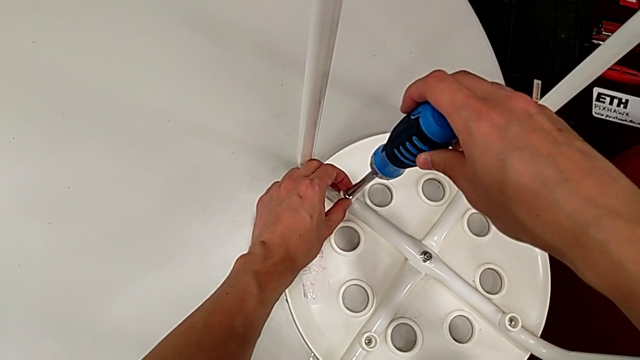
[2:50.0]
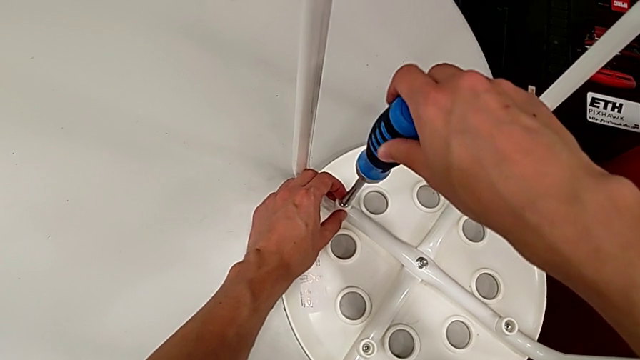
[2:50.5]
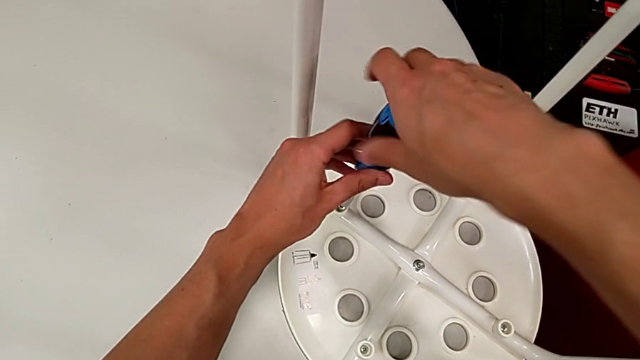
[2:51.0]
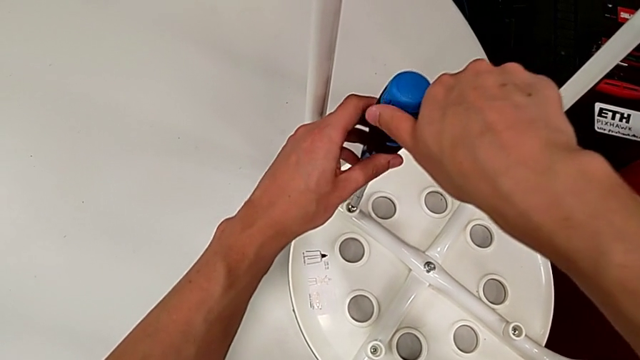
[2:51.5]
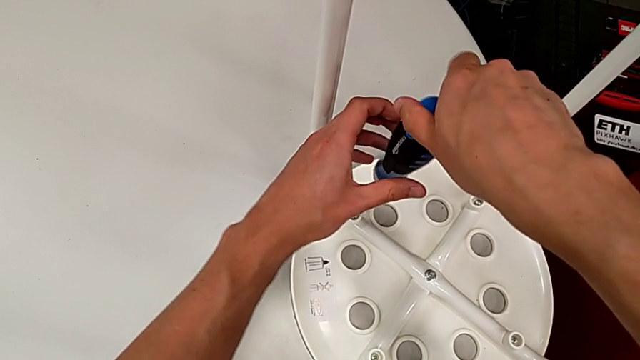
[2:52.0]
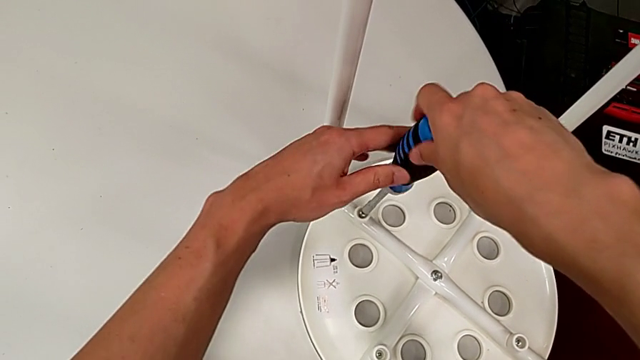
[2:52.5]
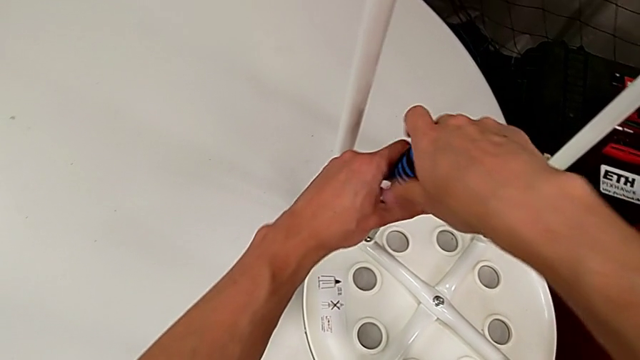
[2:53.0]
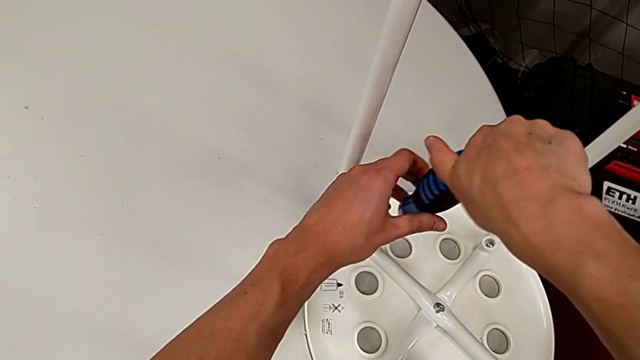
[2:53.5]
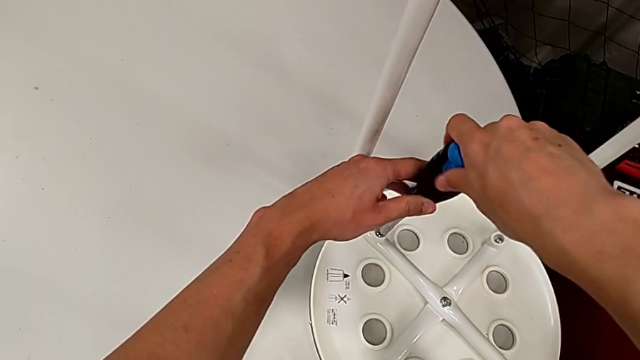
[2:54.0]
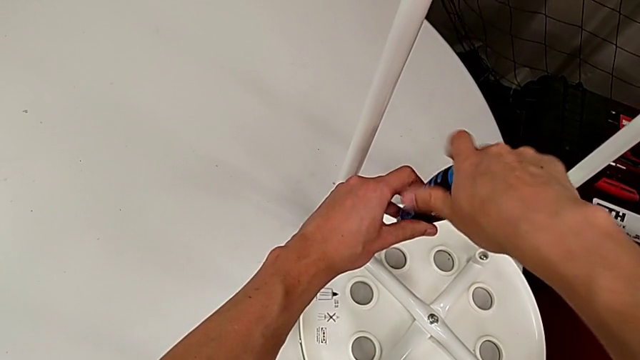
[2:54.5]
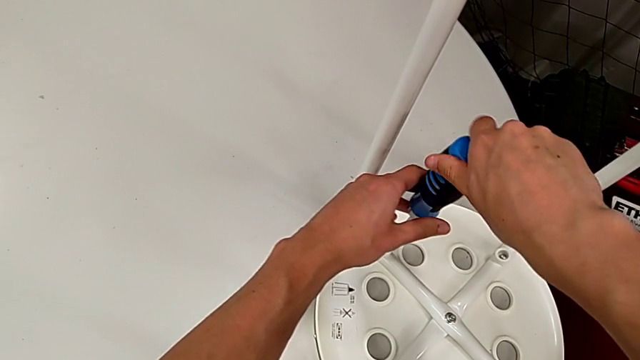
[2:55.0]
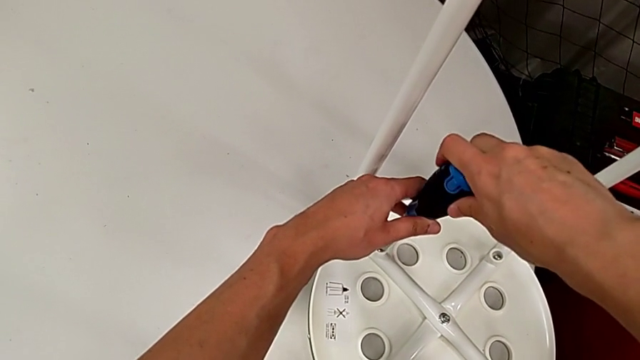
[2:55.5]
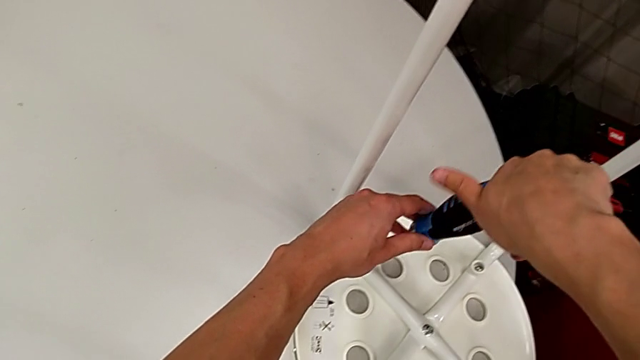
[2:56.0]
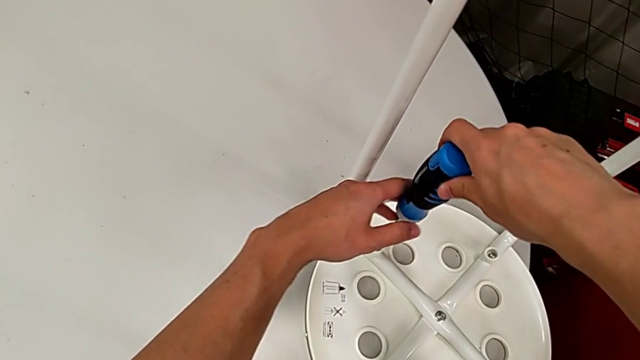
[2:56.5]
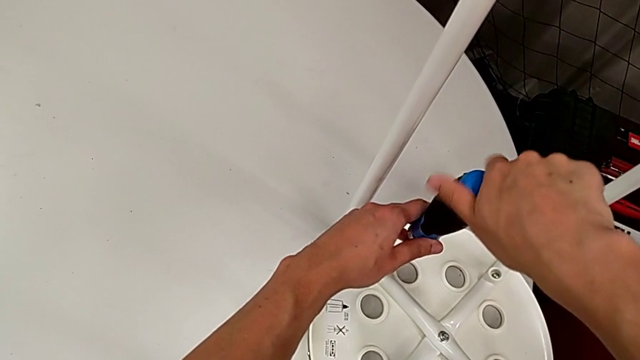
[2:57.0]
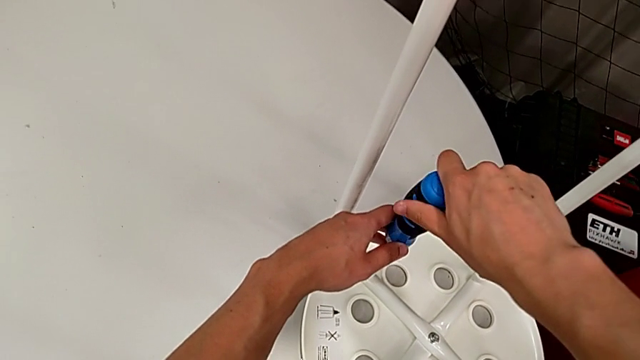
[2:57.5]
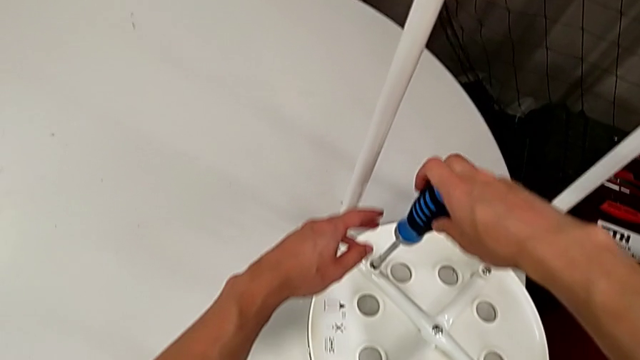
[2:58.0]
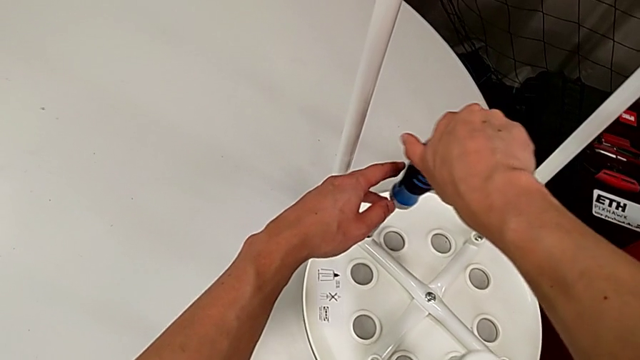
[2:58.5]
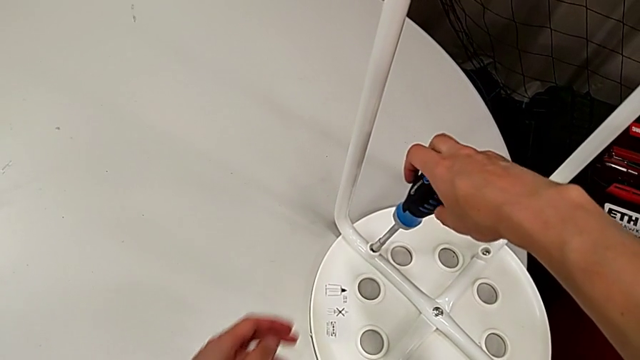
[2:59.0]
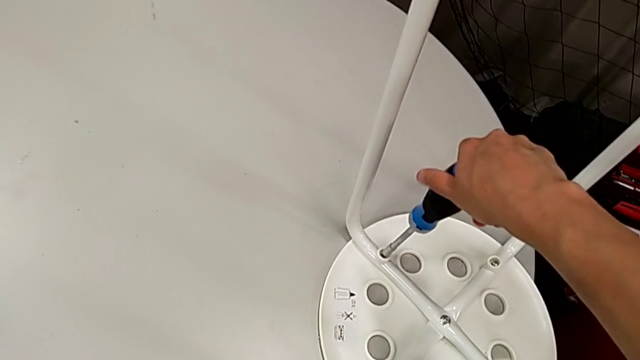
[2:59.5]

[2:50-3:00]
The camera wearer is using the screwdriver to screw four screws. They screw the screw and withdraw the screwdriver.

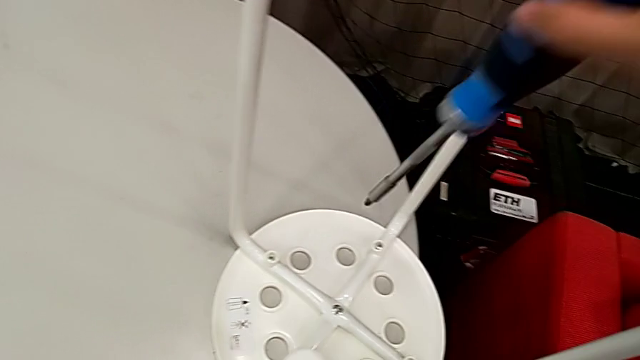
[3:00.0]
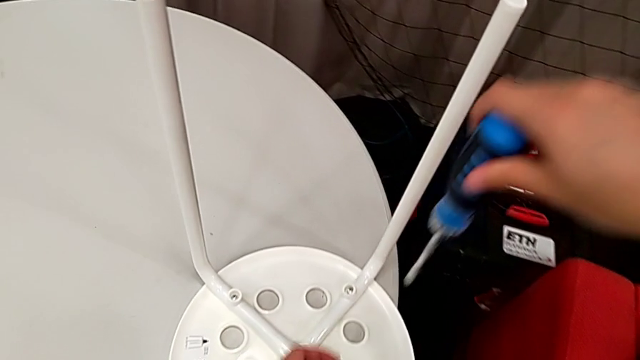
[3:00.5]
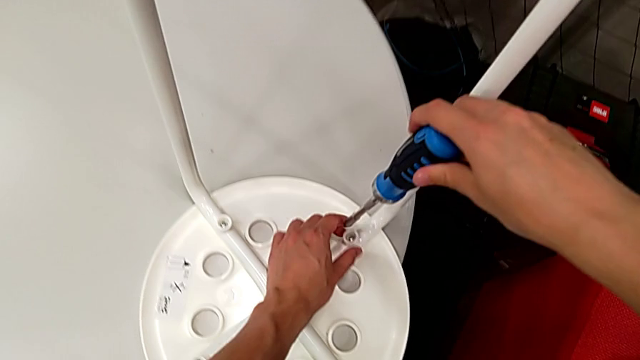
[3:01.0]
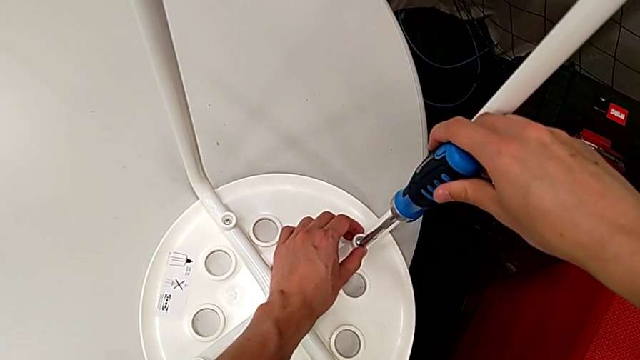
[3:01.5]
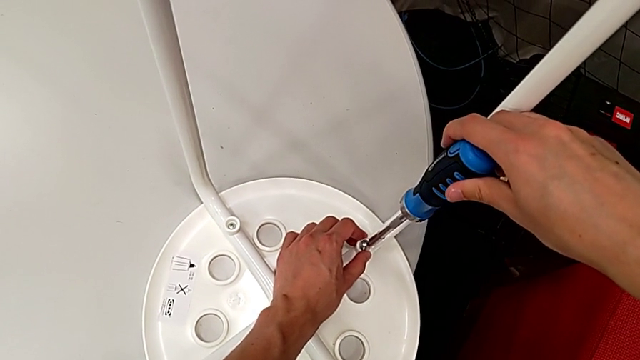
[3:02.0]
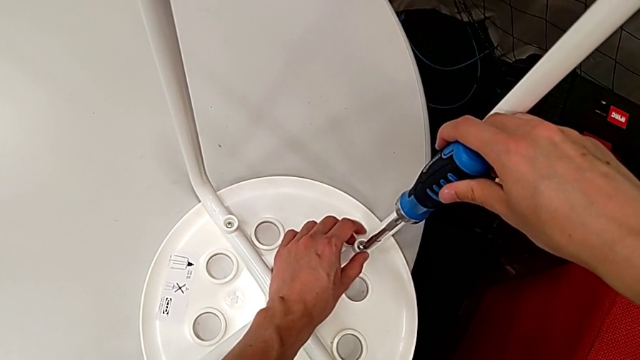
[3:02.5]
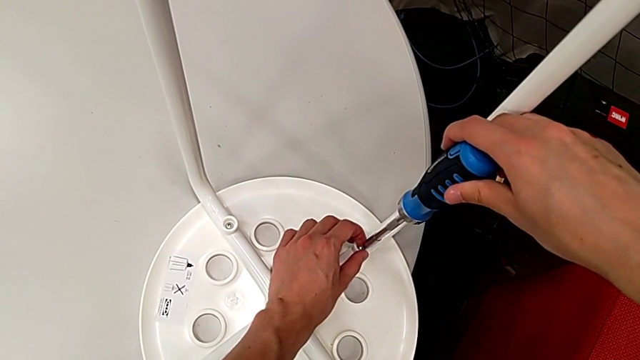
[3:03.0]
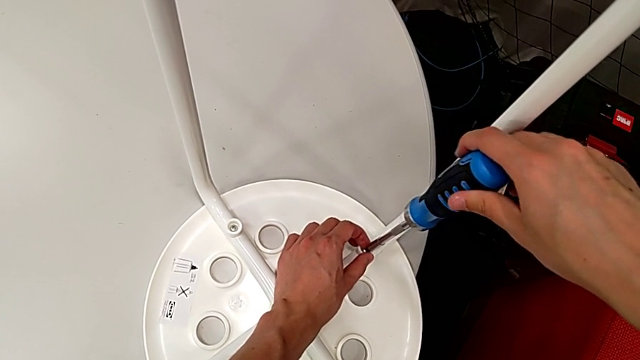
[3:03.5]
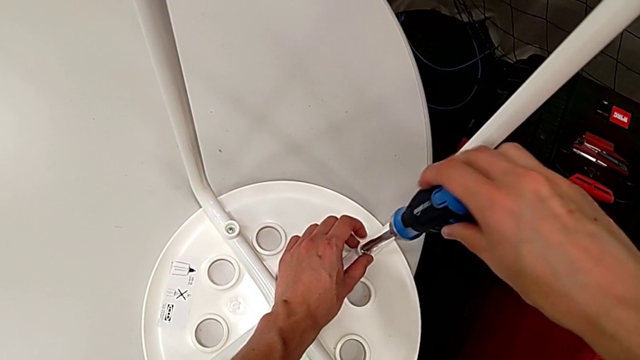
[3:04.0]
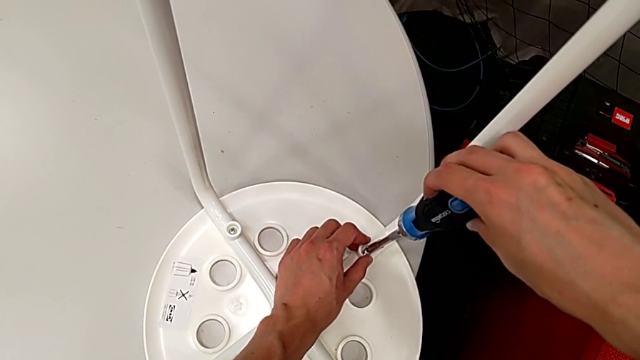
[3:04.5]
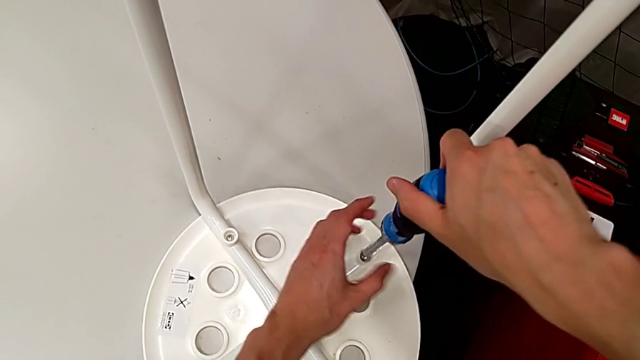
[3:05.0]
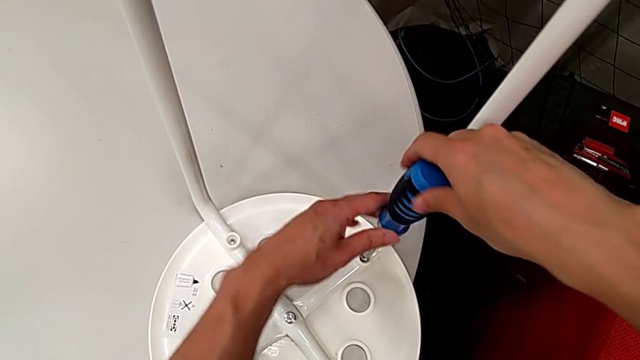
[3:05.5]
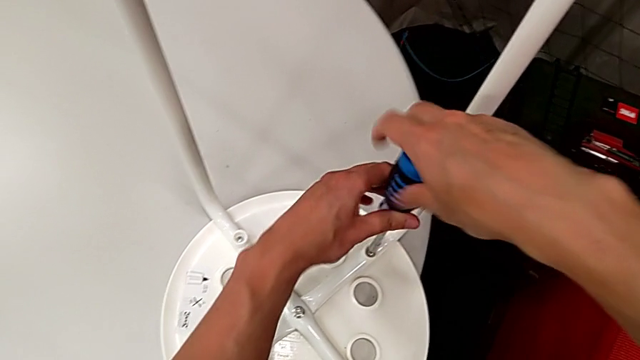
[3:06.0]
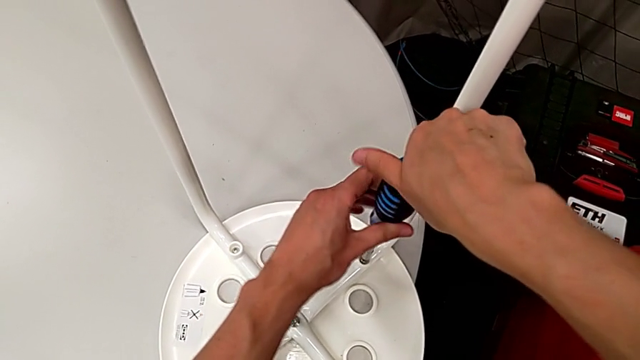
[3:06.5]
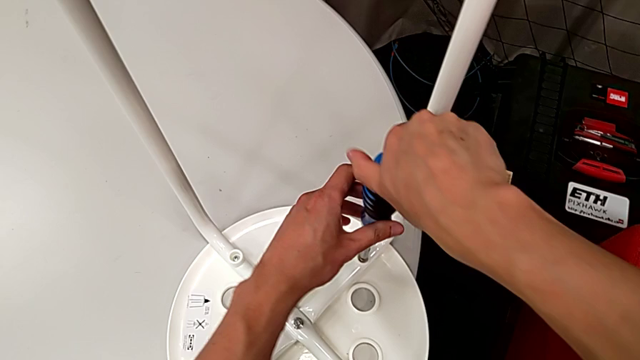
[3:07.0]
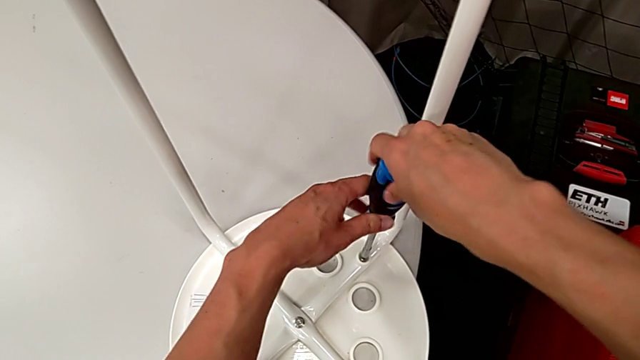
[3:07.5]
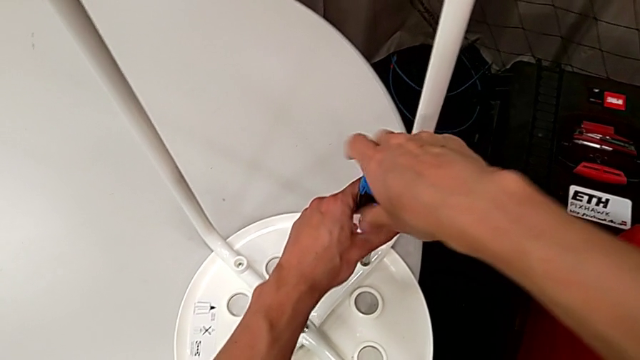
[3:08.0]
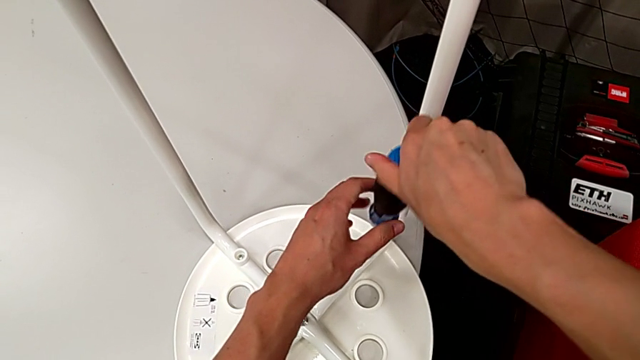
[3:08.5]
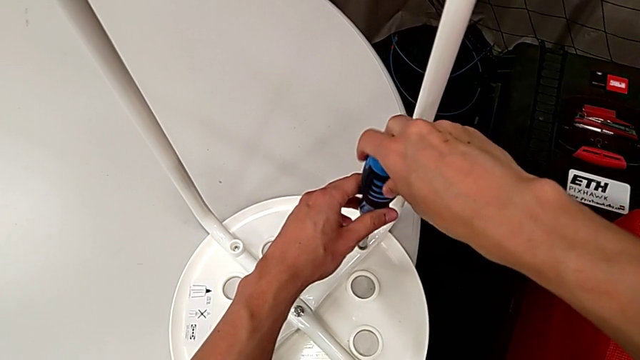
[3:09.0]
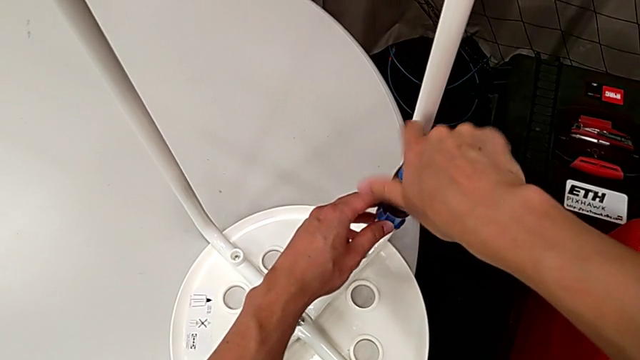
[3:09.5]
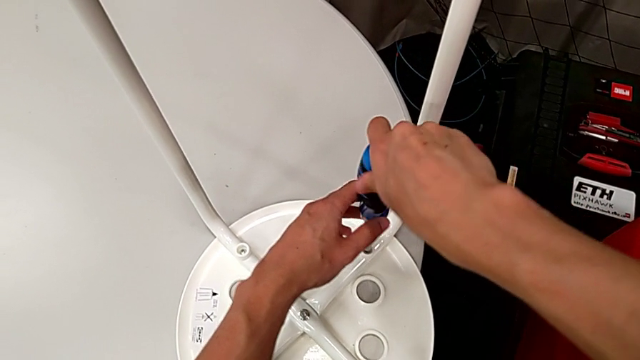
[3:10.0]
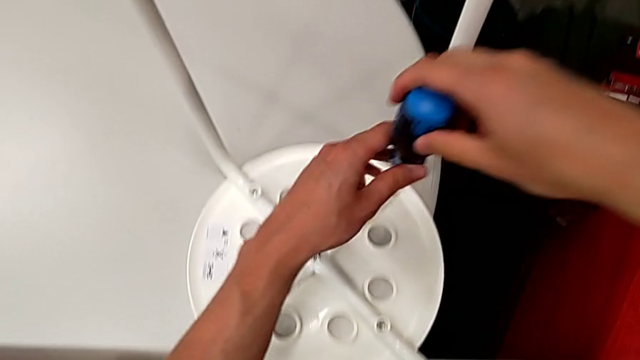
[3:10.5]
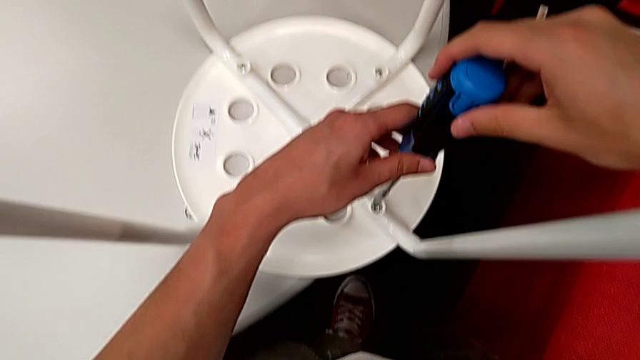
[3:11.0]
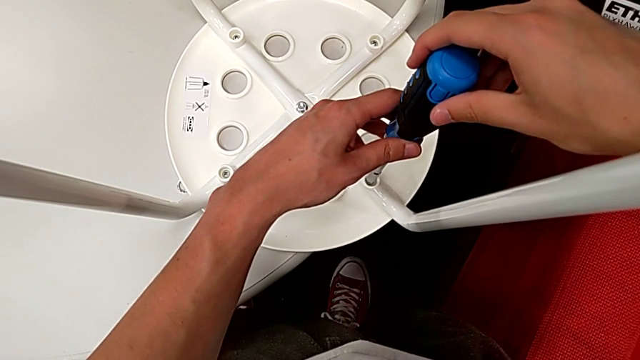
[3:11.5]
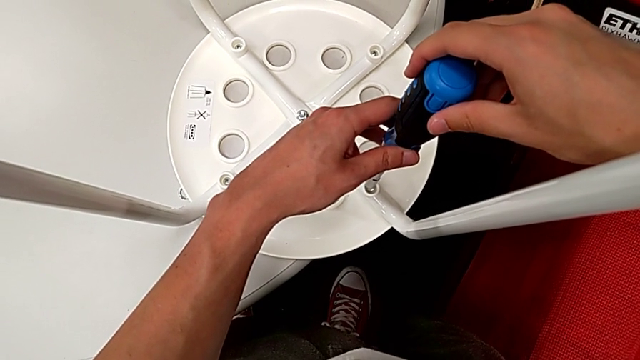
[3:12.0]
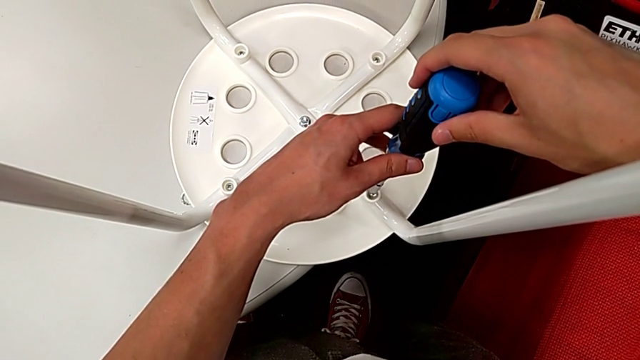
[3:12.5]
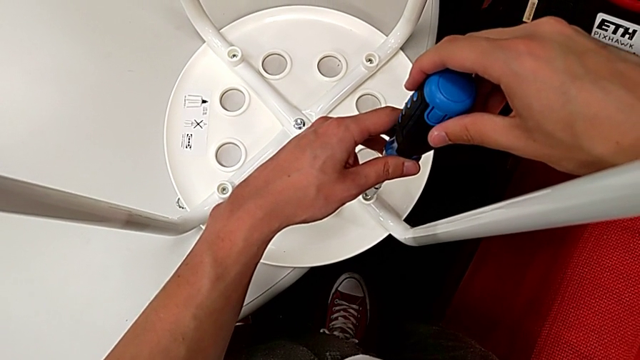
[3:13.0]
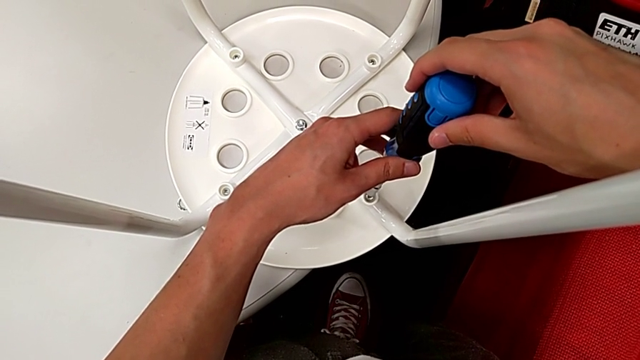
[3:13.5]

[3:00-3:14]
The camera wearer is using the screwdriver to screw four screws. They insert the screwdriver, screw the screw, withdraw the screwdriver and insert it.
